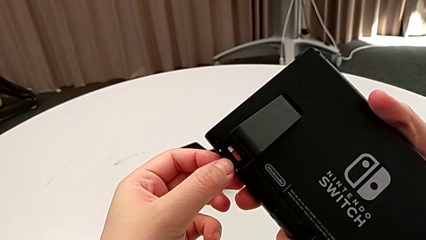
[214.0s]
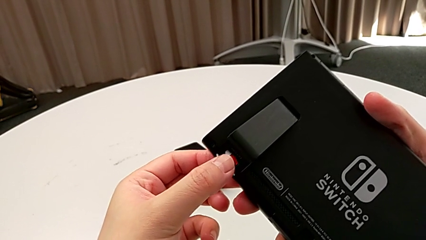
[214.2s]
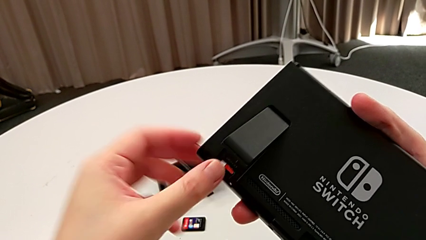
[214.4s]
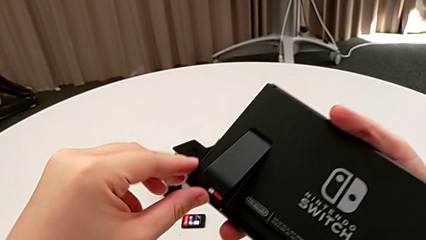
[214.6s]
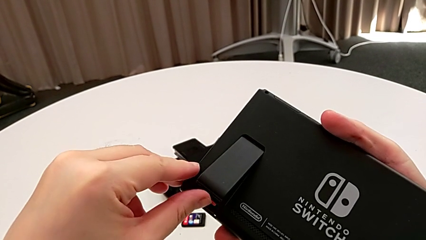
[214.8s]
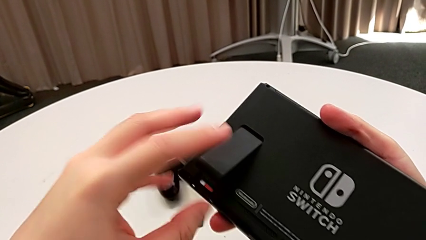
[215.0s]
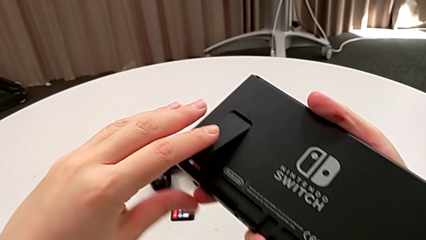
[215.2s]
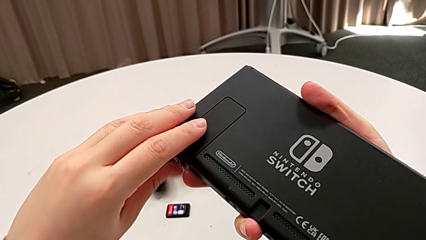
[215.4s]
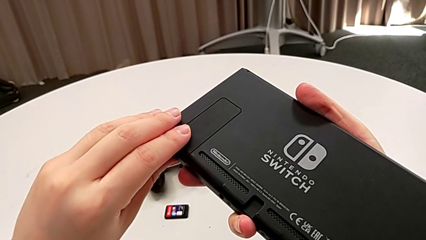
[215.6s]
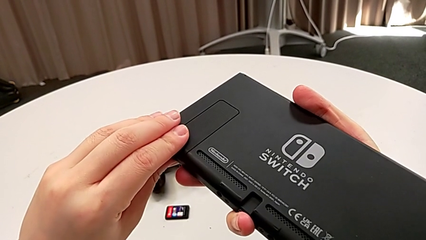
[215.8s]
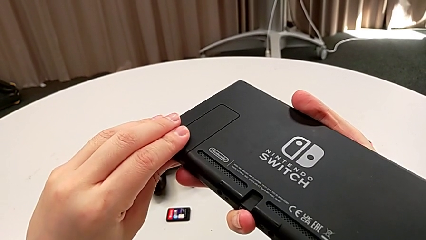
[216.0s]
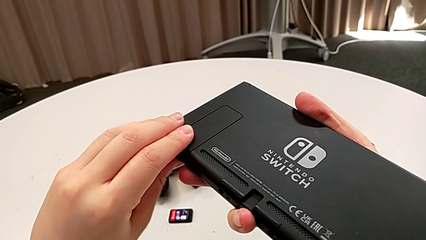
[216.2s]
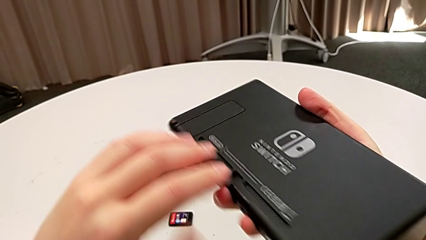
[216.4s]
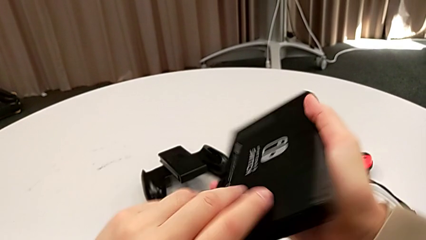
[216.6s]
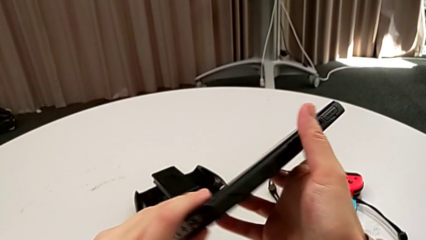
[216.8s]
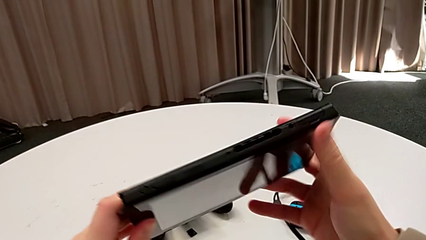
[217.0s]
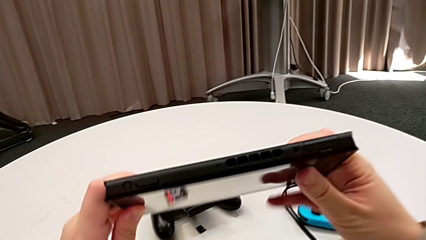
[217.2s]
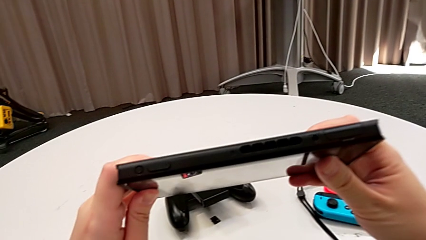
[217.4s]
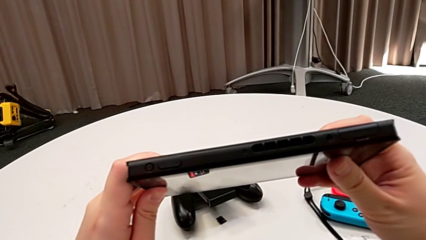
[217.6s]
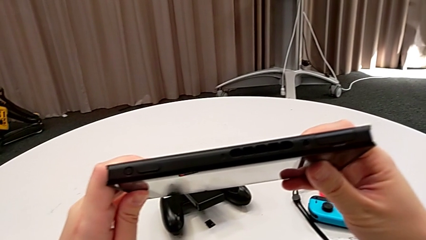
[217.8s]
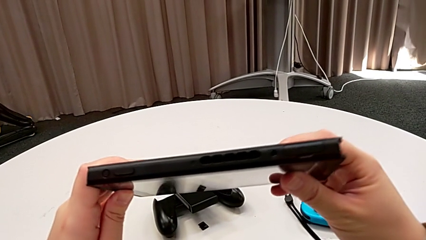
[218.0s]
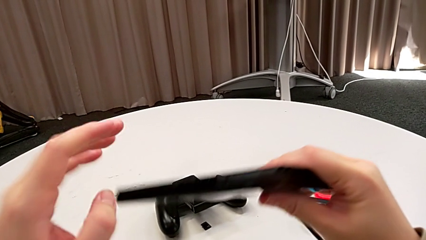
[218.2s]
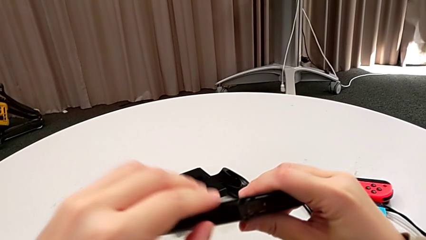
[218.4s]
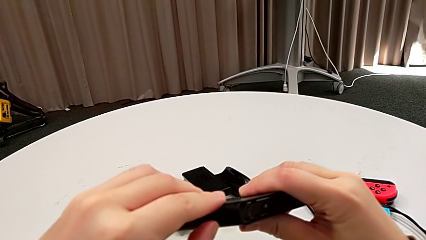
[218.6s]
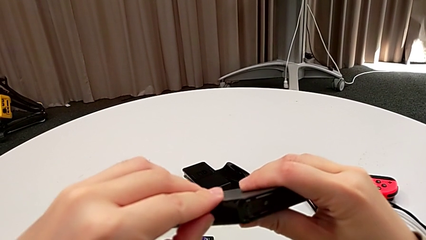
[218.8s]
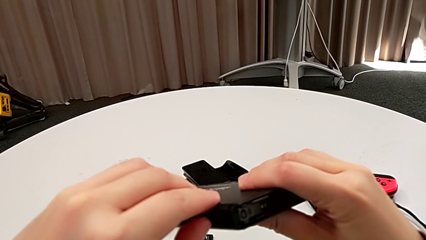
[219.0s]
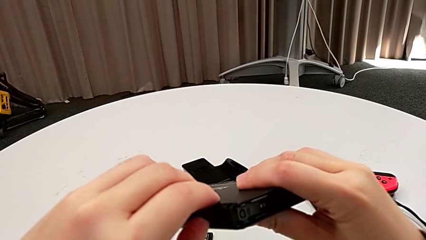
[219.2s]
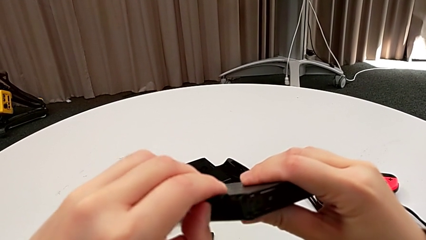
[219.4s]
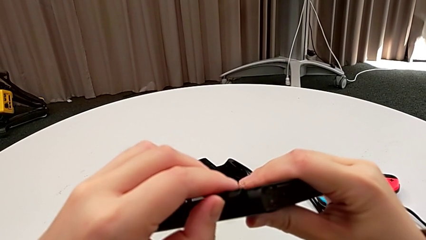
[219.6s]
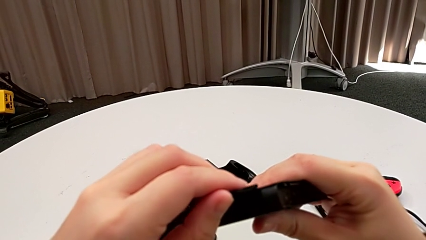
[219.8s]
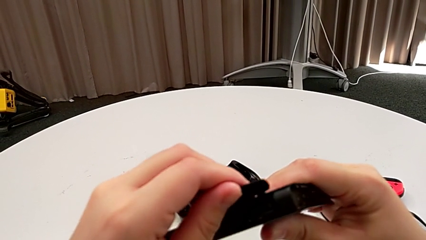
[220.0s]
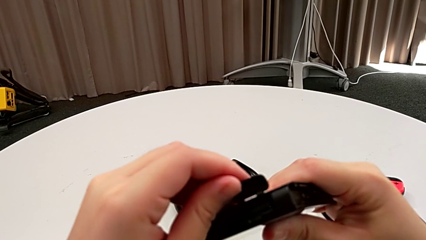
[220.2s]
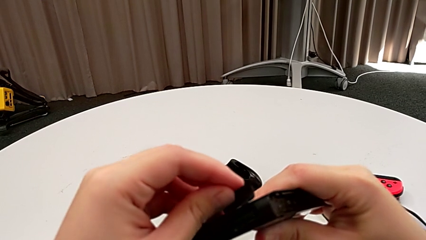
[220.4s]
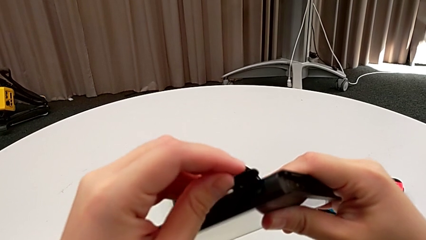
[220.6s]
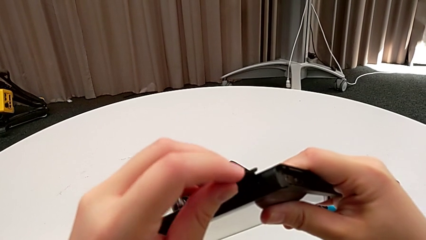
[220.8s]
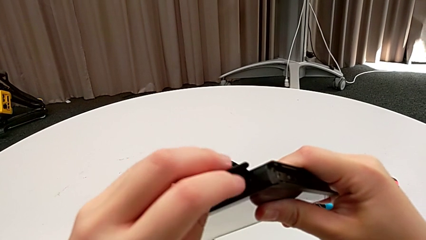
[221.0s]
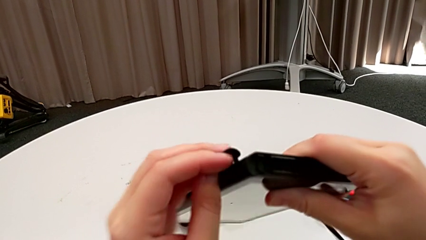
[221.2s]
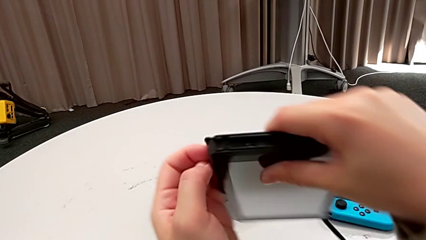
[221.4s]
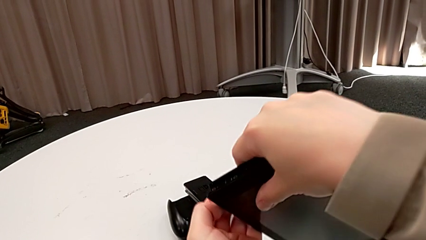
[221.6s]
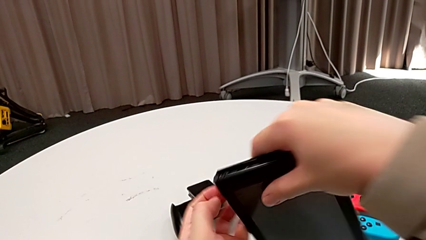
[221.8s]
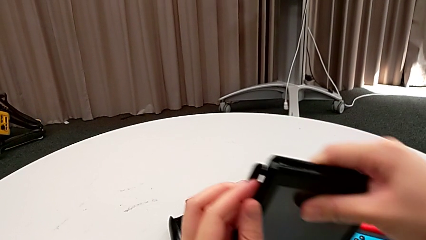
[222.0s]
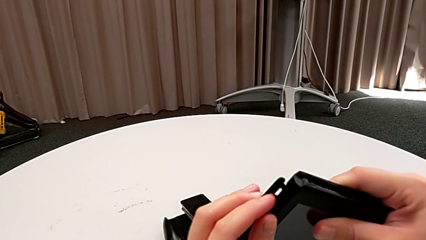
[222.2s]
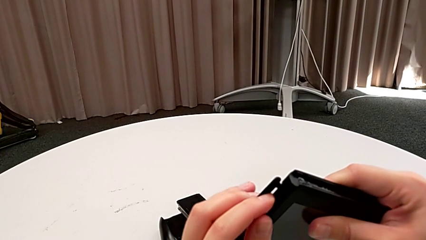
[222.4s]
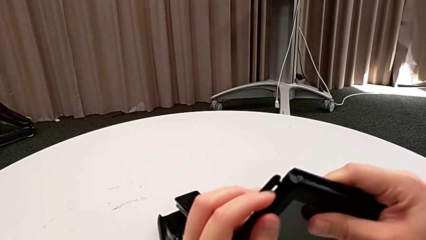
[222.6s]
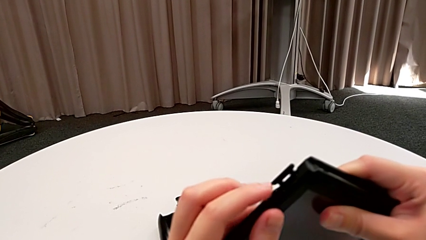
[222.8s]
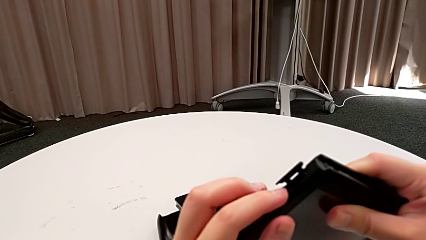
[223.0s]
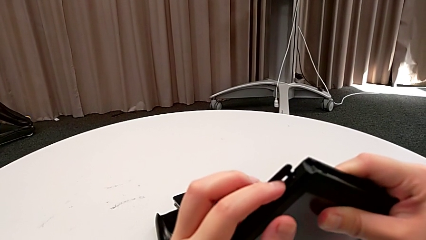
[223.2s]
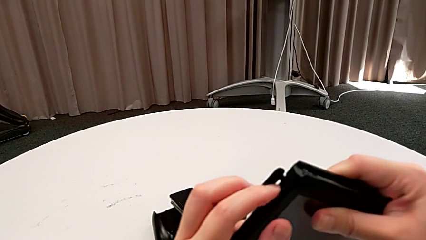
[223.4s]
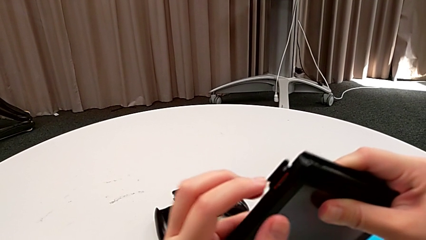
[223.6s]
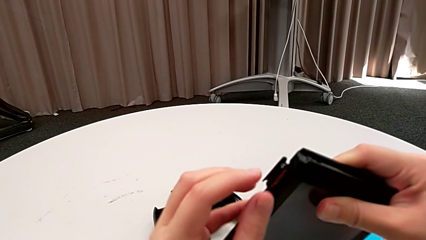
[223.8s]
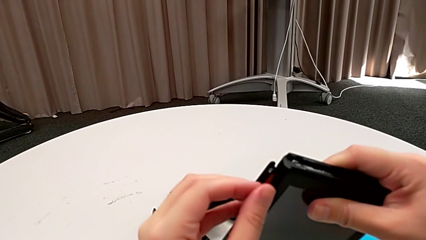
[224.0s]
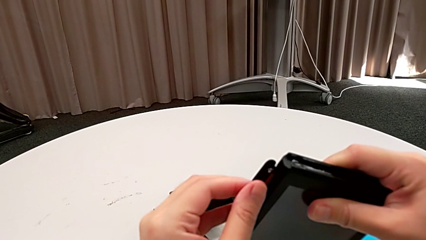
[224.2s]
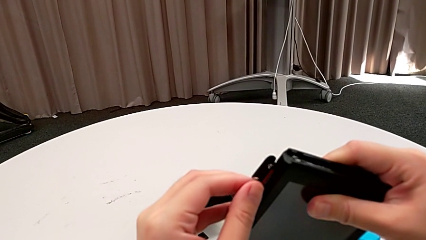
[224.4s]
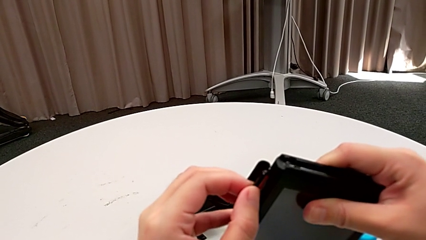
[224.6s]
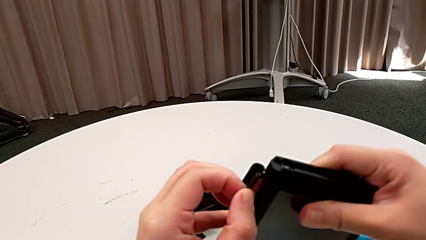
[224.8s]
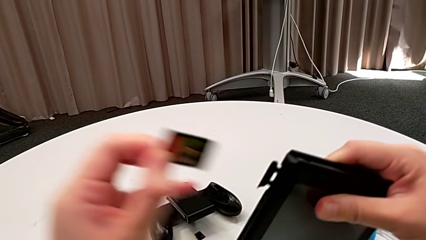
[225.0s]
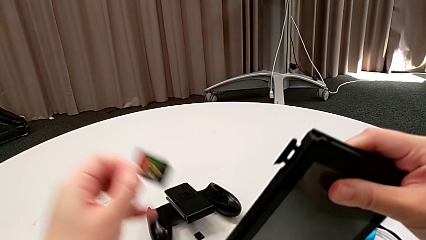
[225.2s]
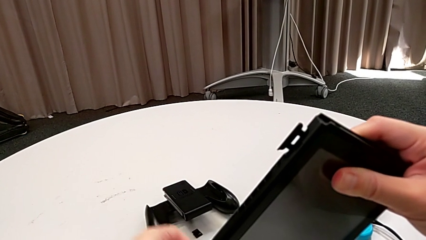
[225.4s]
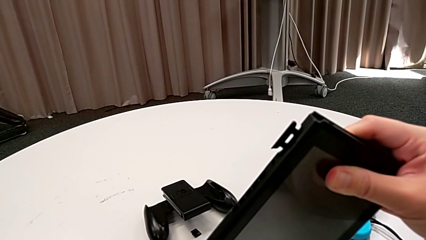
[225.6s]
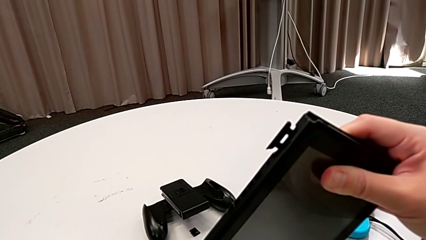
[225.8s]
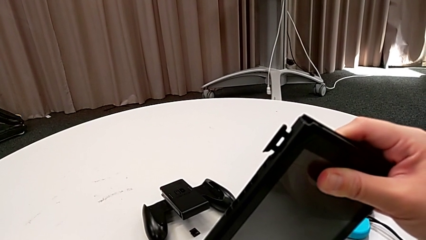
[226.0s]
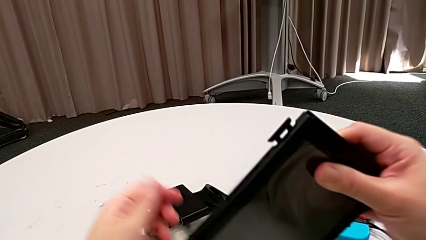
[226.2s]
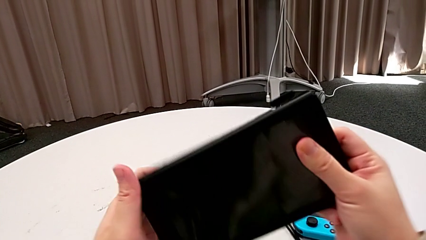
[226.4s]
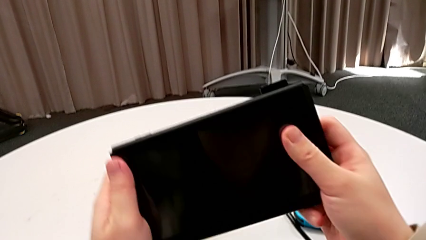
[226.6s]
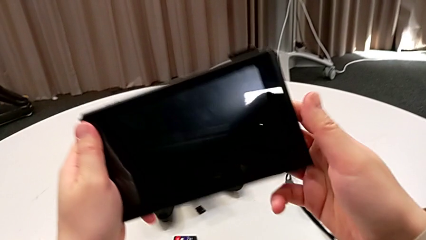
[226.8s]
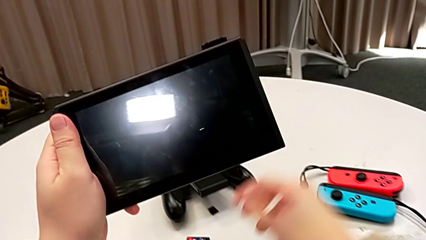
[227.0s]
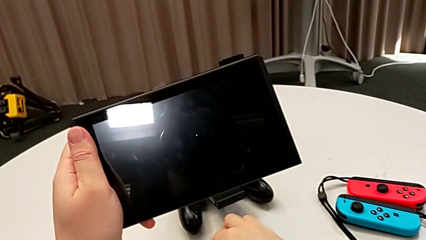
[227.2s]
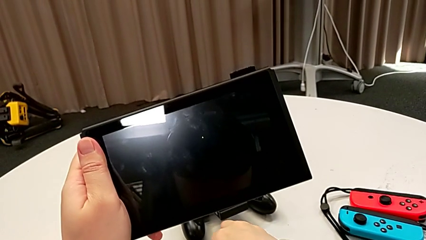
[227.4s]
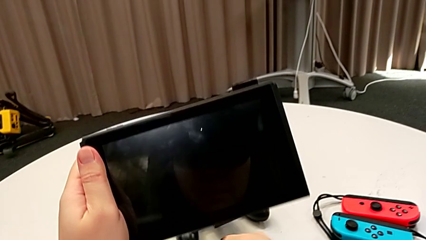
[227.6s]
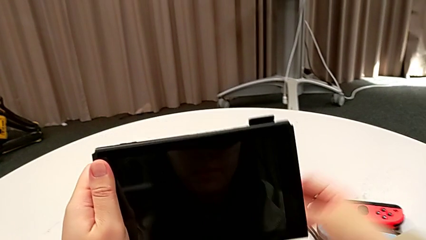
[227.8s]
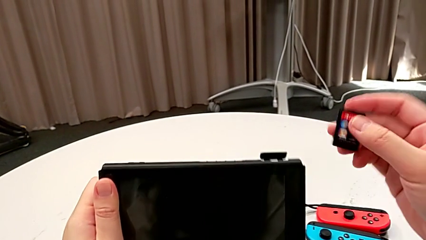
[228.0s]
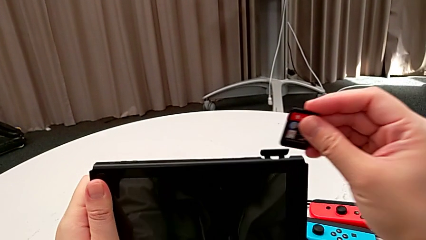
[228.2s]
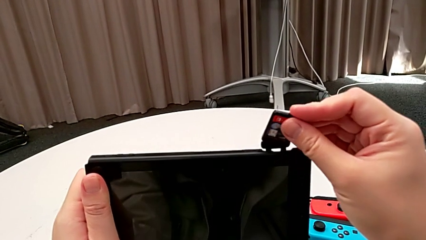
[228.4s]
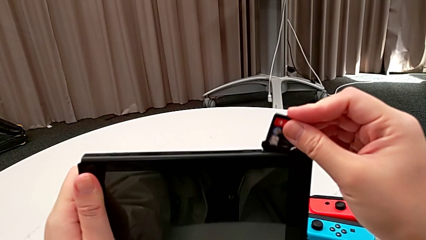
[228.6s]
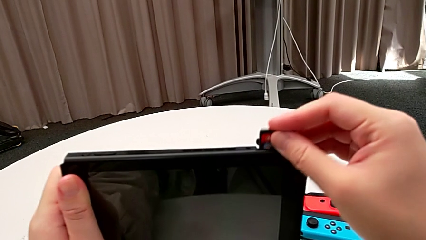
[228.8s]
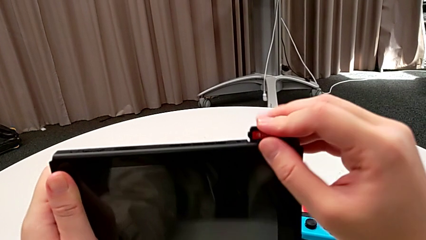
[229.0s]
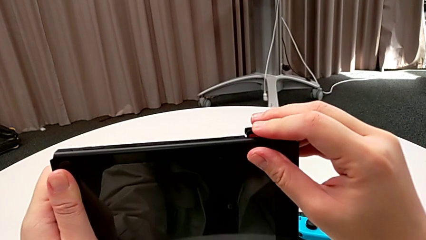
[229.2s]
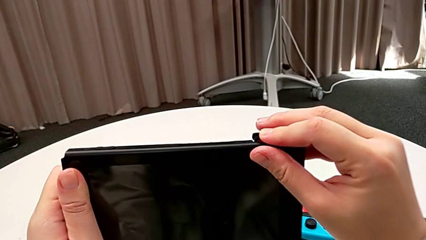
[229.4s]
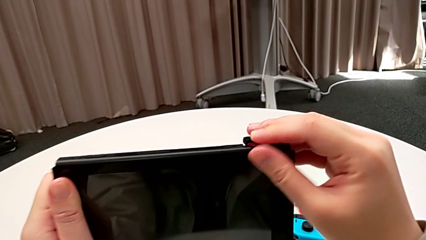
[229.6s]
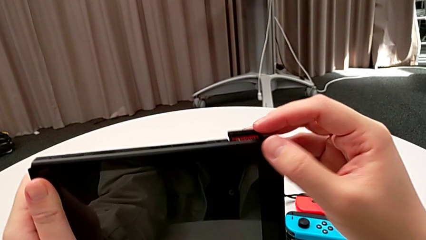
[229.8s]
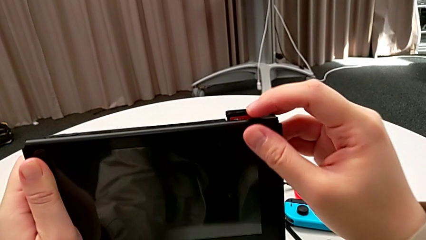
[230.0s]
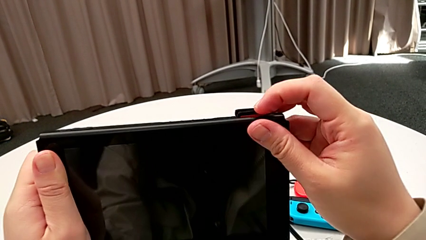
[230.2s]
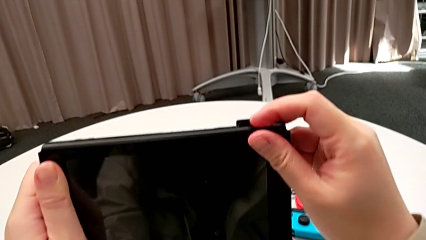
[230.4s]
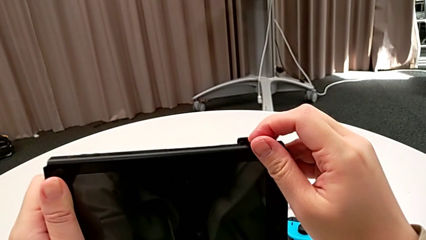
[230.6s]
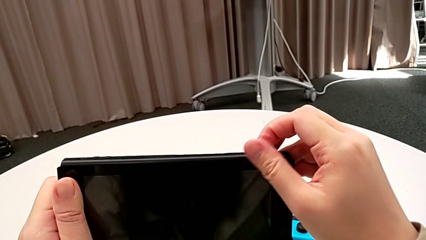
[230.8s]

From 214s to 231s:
The camera wearer is exchanging a game card. They close the kickstand, flip the Nintendo Switch, open it, flip it, press it, press the game card, withdraw it, grab the new game card and insert the game card.
